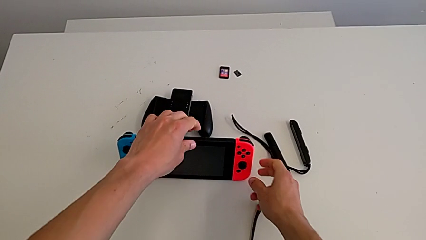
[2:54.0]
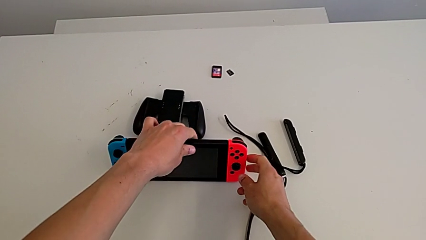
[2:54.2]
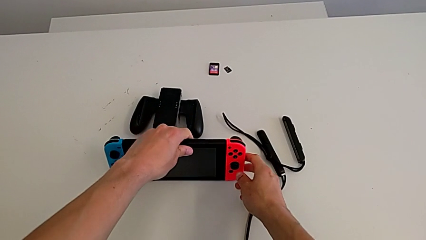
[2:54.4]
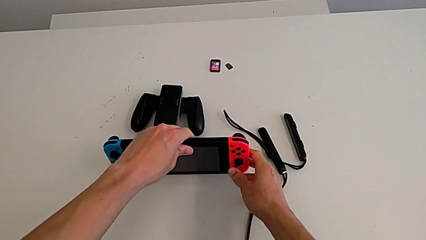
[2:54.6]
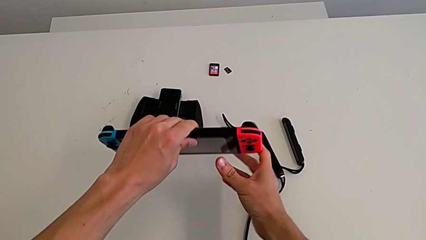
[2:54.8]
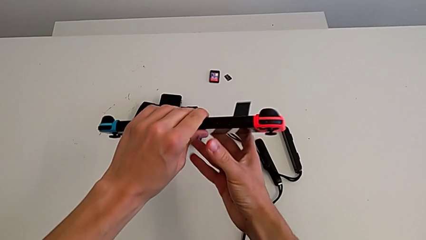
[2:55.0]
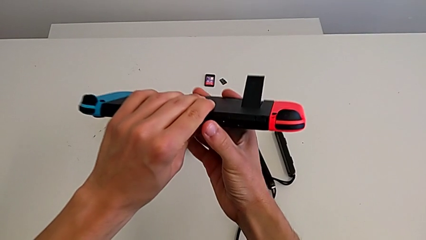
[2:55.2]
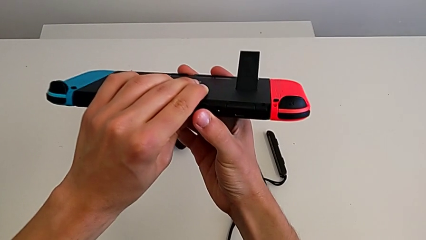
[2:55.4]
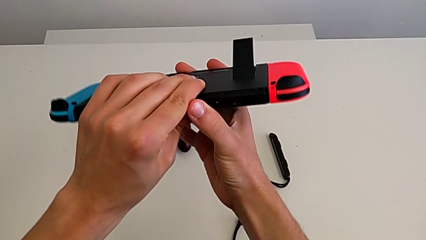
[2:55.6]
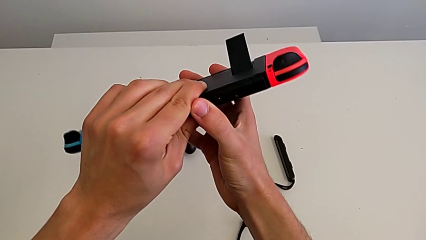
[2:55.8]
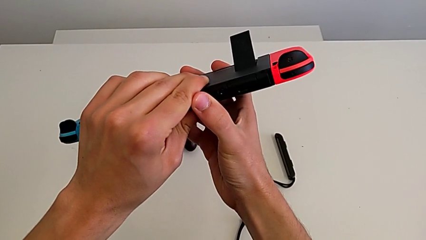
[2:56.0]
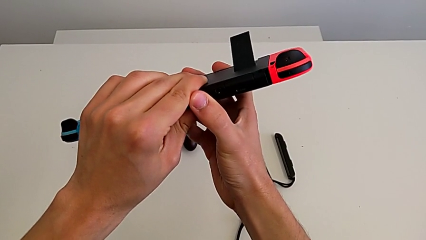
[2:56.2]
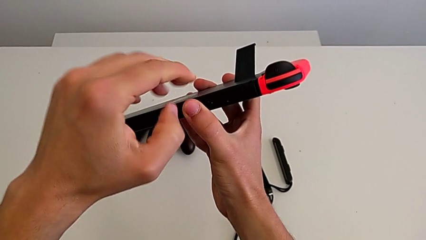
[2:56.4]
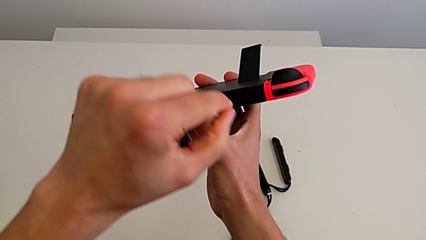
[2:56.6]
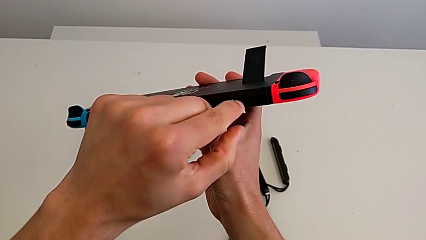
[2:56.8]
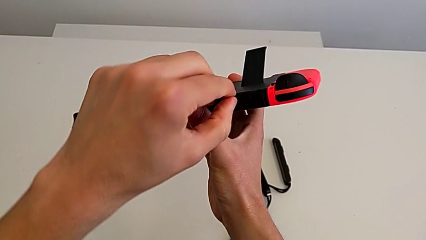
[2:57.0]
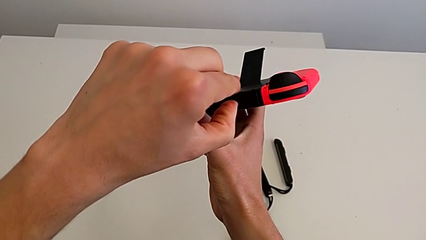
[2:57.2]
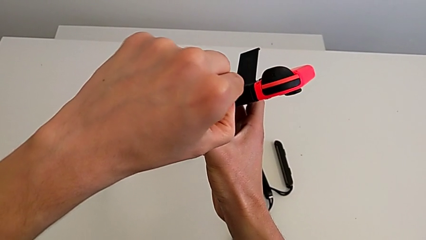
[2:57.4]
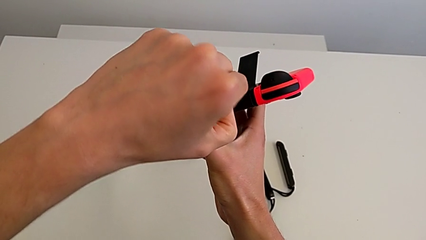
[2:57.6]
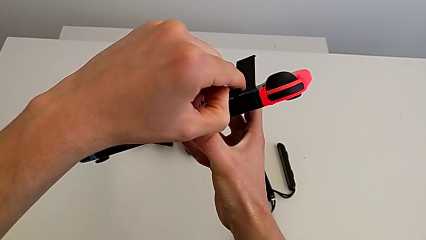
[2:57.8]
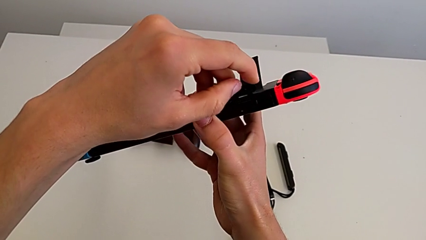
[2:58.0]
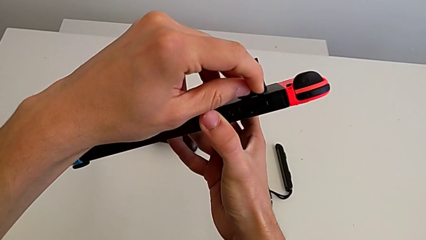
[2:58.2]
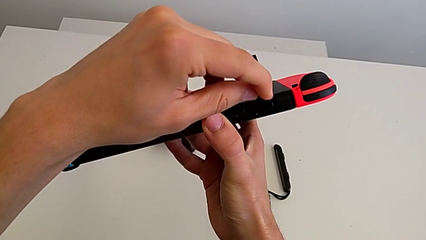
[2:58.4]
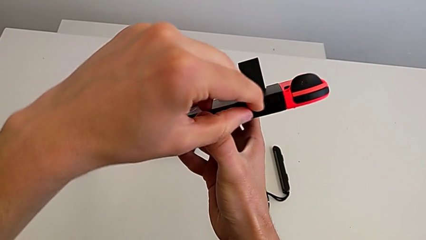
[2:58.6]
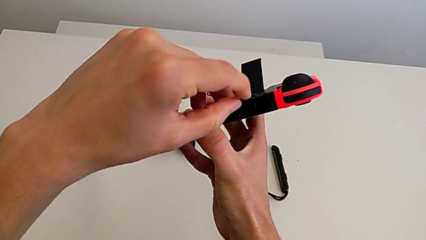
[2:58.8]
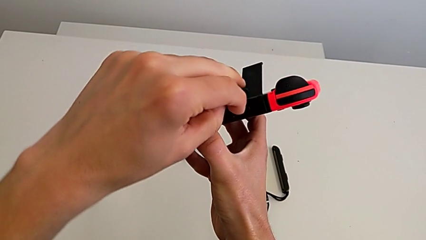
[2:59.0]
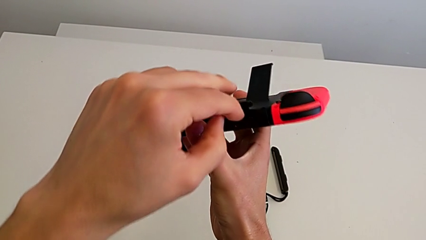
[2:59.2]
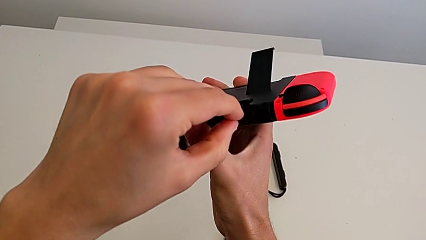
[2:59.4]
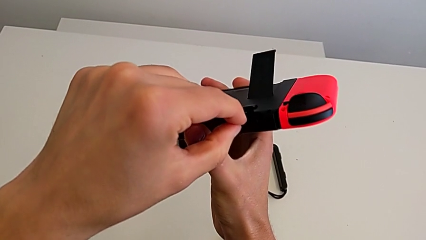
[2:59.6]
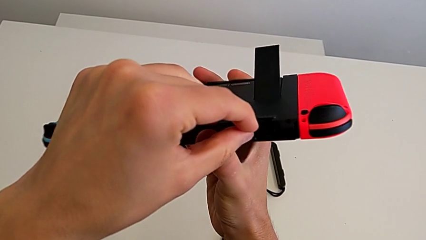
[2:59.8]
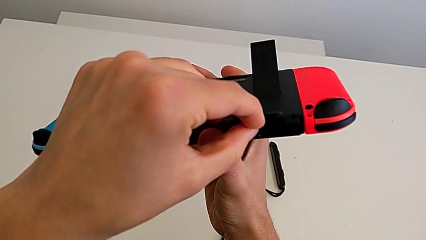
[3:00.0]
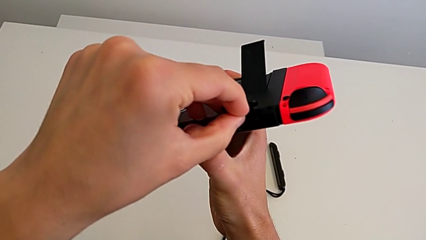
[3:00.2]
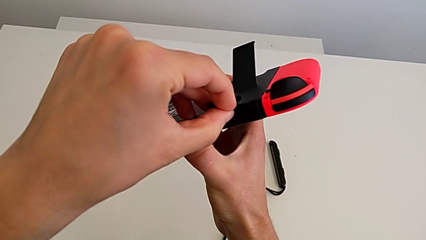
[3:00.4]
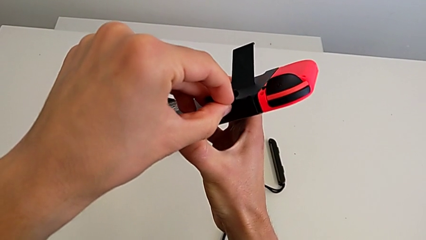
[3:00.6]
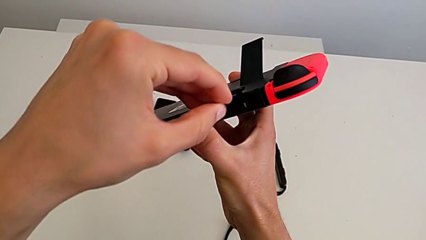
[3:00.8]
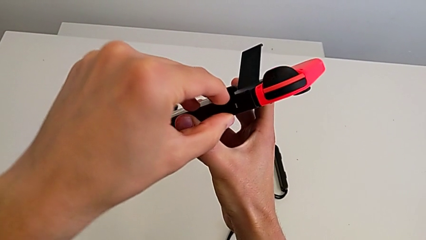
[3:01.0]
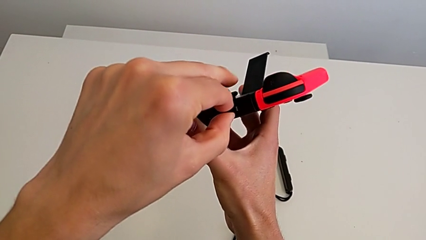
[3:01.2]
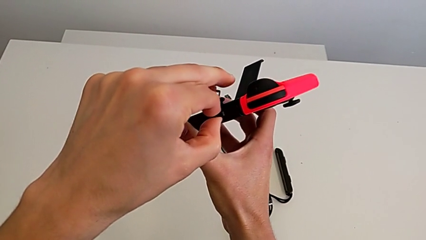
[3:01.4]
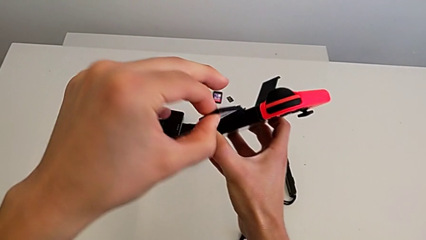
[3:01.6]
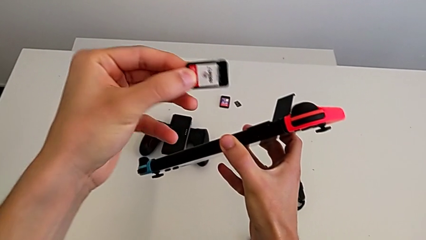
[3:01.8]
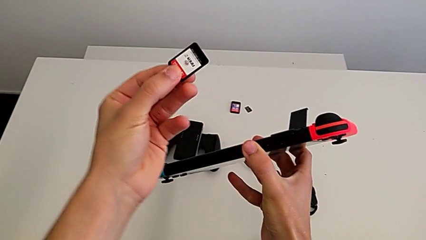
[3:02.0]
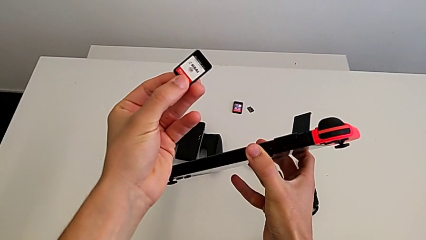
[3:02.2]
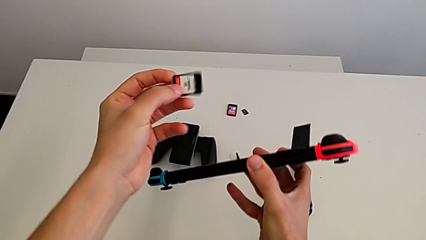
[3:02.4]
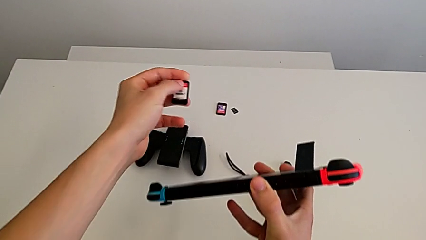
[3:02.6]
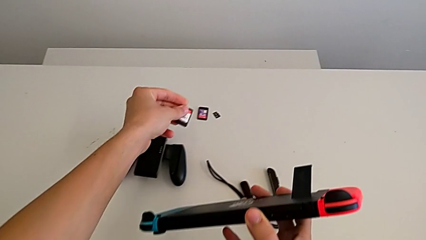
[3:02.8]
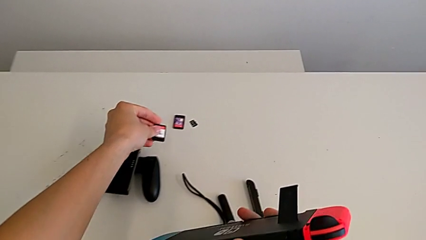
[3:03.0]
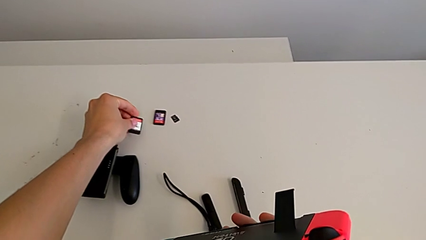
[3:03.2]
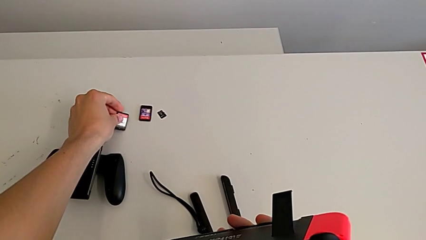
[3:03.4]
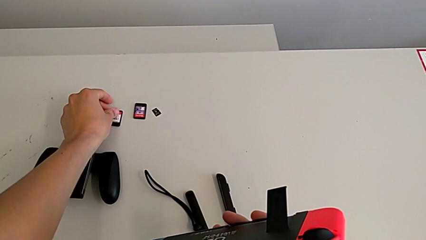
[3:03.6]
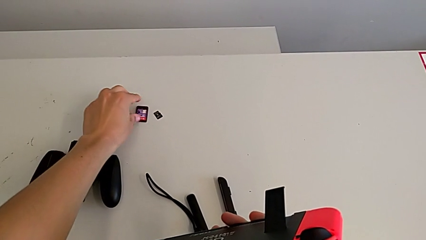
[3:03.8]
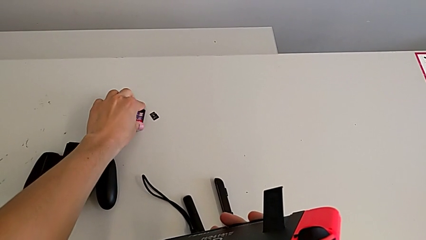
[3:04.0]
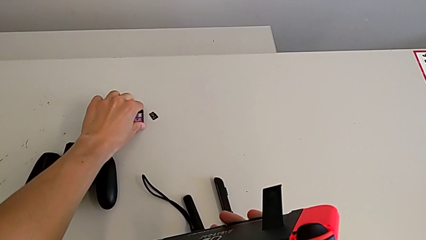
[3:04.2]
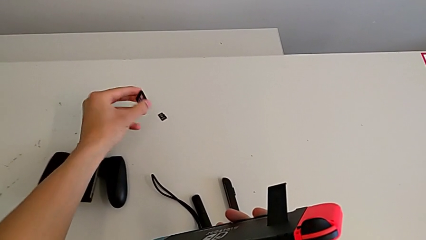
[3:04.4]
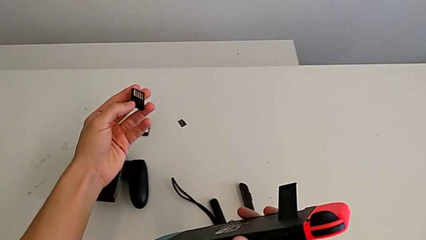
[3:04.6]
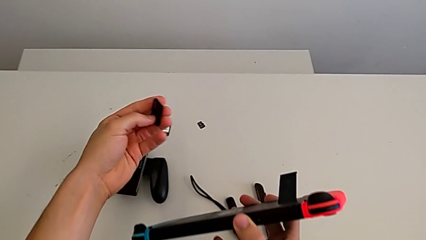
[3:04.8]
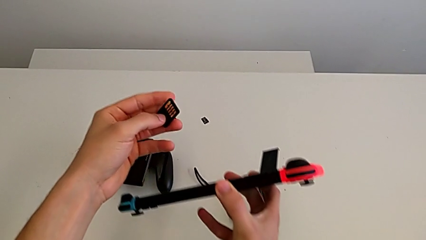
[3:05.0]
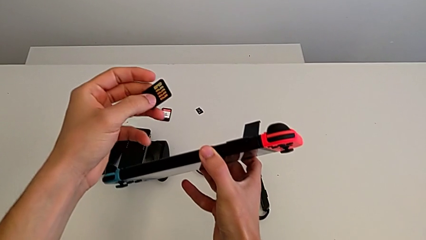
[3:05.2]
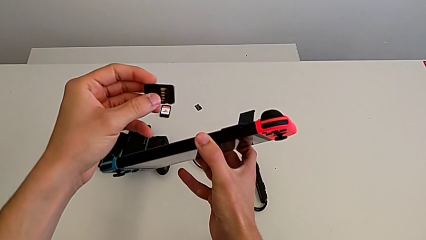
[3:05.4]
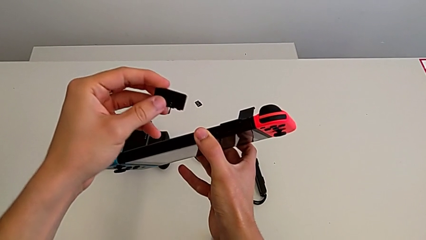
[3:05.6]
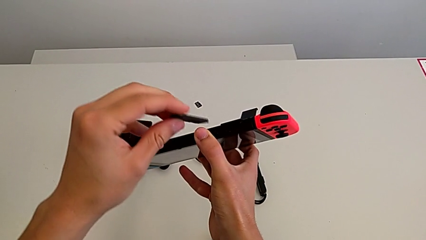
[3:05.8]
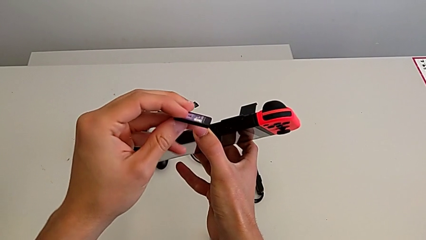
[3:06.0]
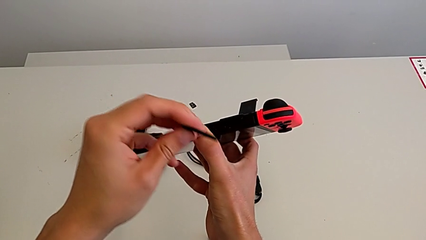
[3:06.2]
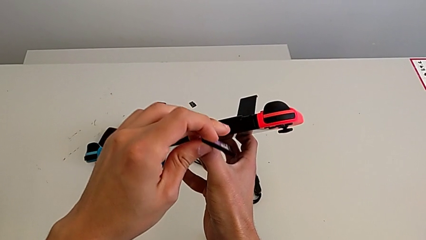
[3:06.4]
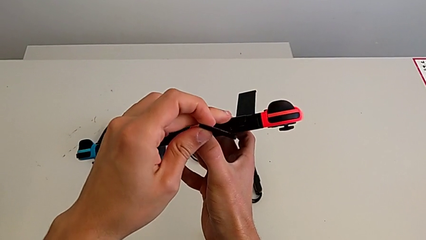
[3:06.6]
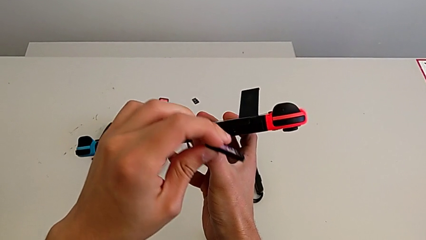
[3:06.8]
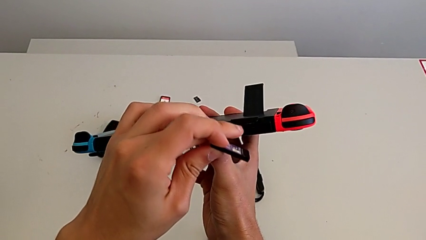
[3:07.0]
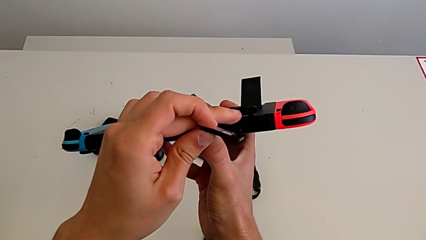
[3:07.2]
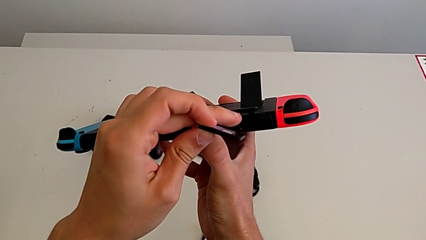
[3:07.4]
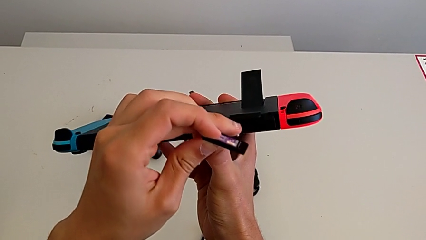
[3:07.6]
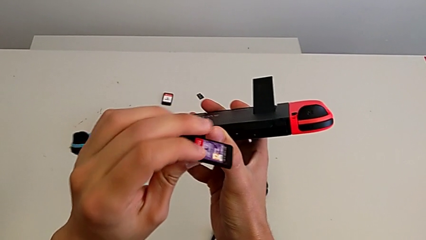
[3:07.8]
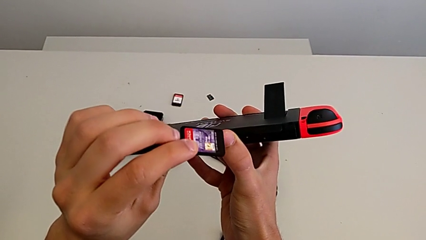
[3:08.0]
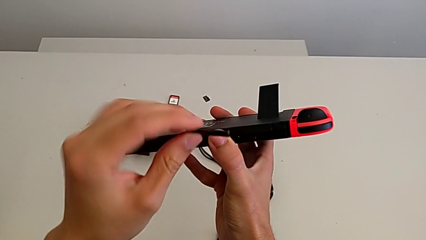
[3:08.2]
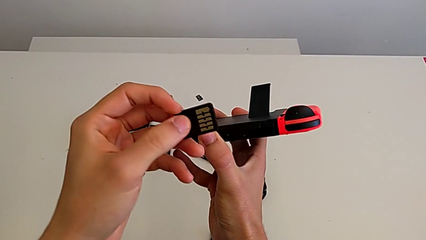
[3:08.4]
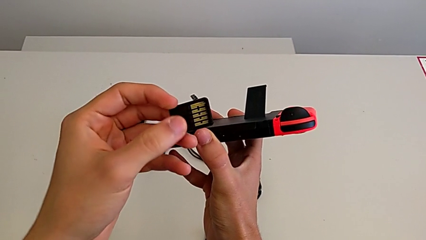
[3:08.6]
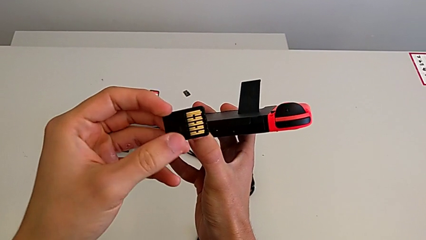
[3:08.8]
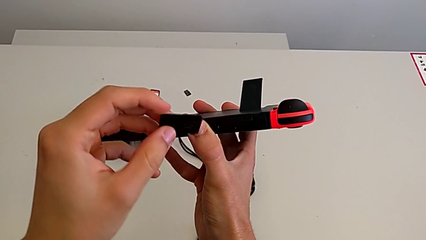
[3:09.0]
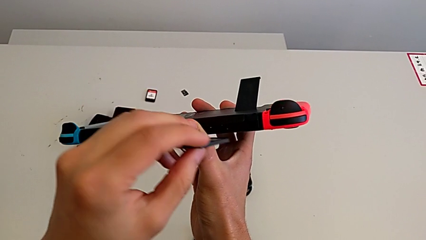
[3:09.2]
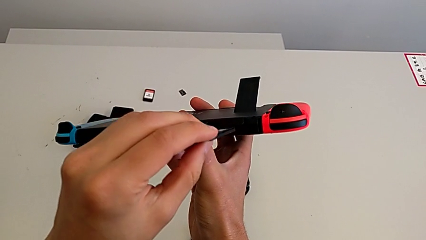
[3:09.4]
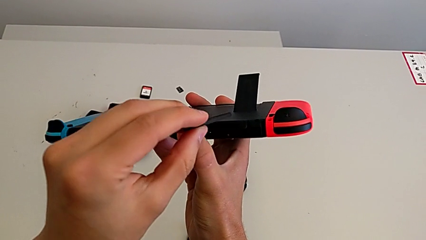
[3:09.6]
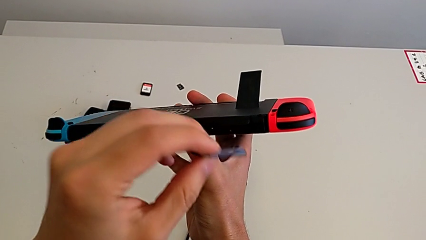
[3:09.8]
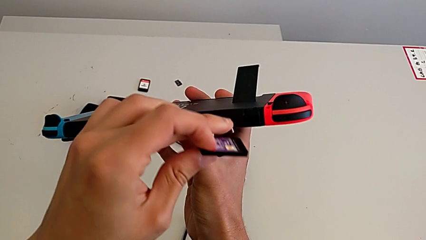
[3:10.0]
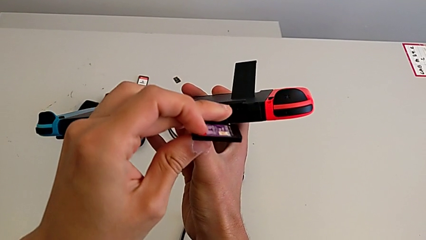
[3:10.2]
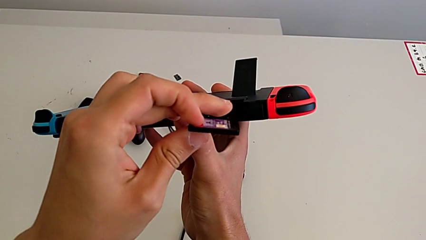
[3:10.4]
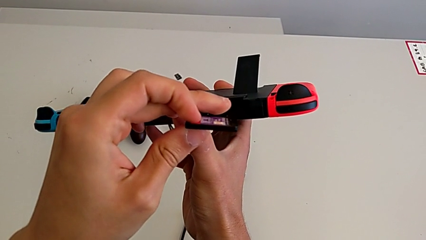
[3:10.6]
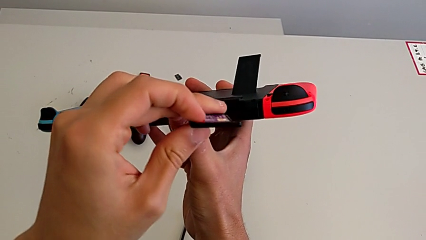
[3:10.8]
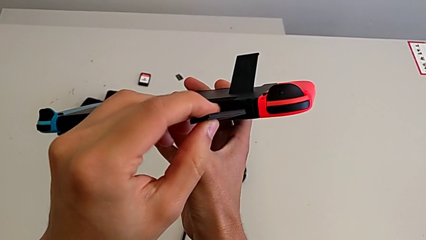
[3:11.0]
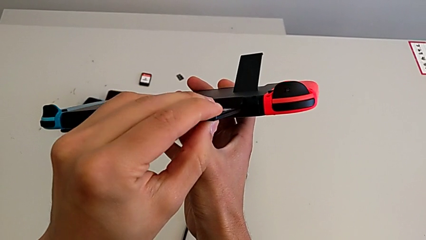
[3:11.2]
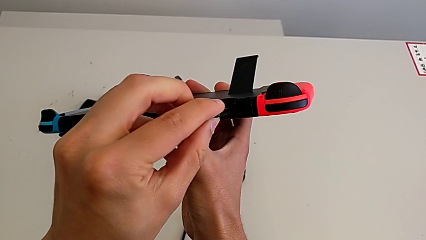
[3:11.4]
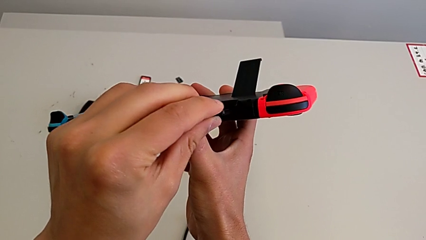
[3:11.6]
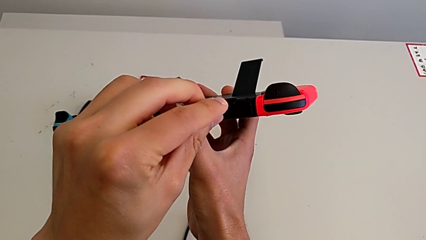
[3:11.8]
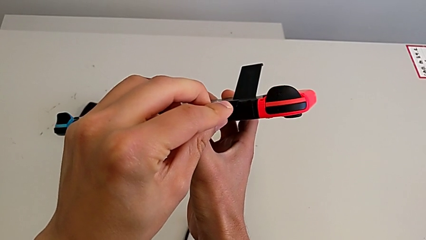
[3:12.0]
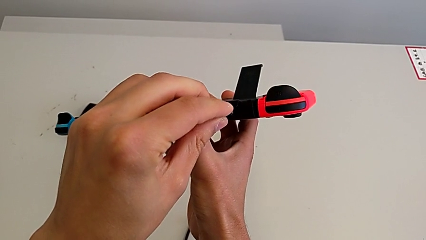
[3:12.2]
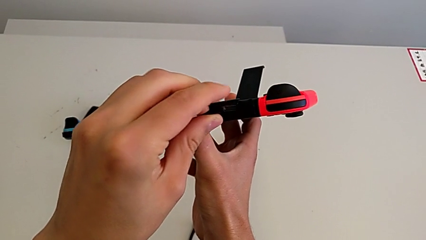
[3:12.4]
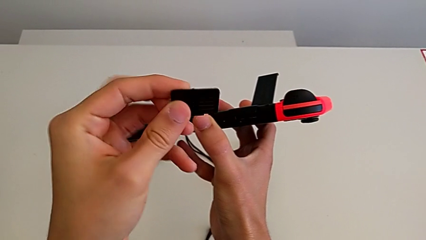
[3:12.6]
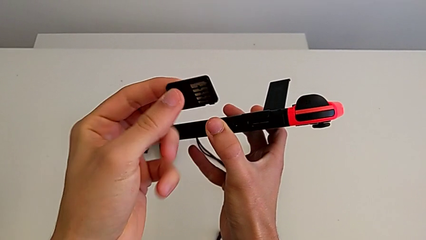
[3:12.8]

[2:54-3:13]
The camera wearer is changing a game card. They grab the Nintendo Switch, hold it, open the top game slot, grab the top SD card, press the game card, withdraw it and drop it. They grab the second game card, open the top game slot, inspect the game card, open the top game slot, insert the top game card and withdraw the game card.
